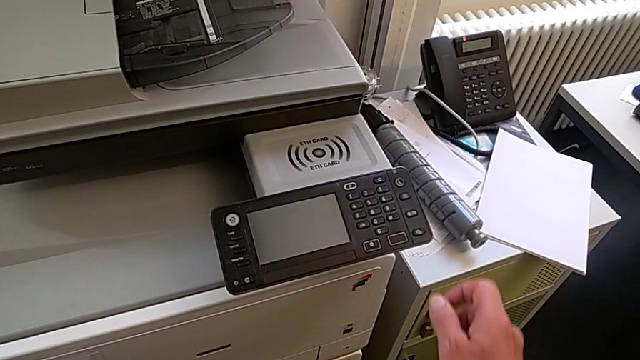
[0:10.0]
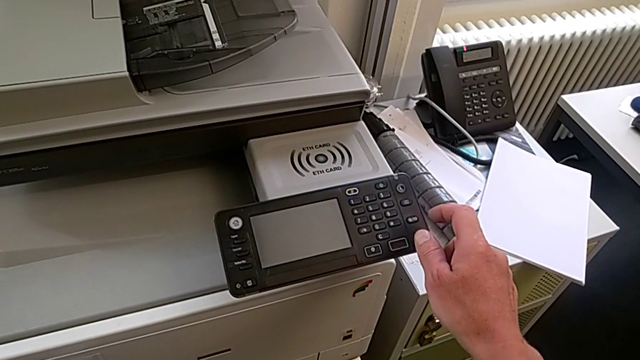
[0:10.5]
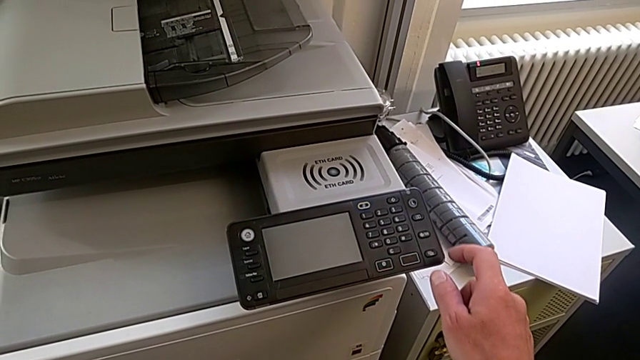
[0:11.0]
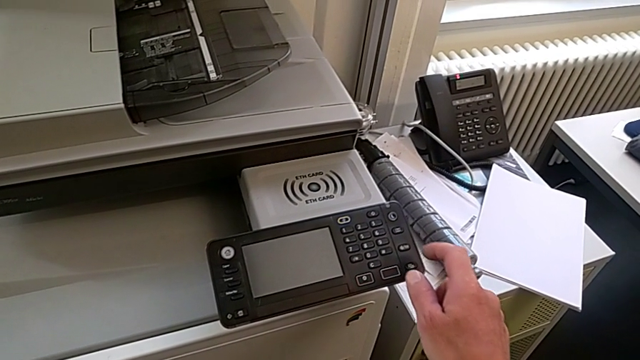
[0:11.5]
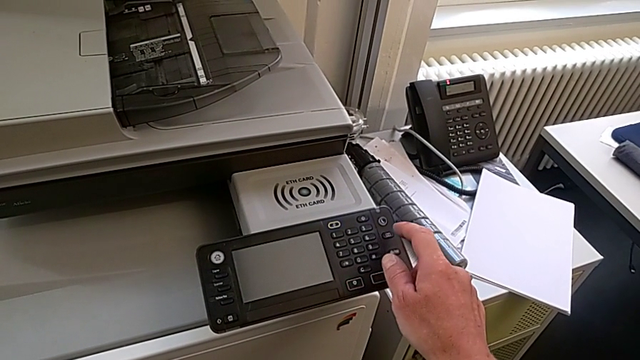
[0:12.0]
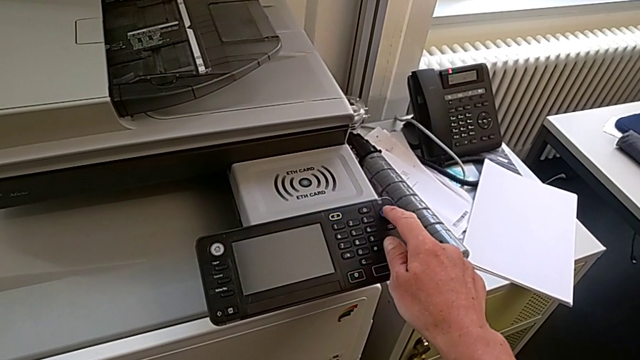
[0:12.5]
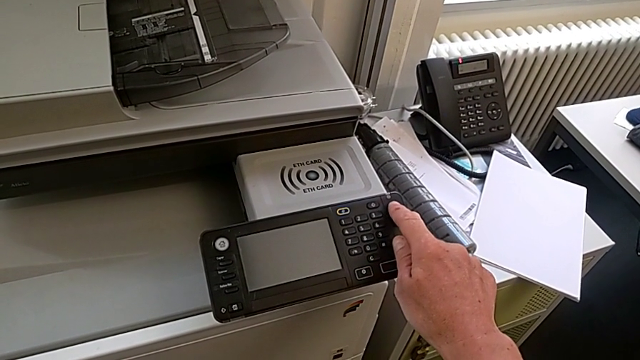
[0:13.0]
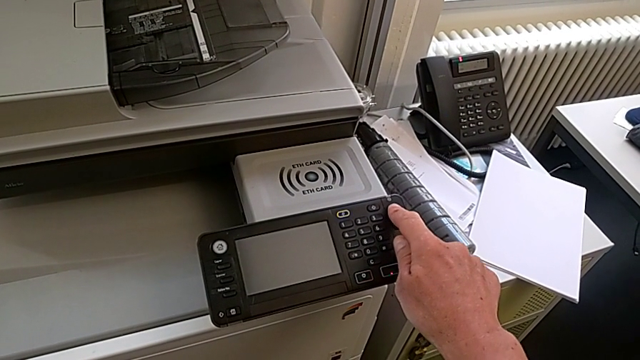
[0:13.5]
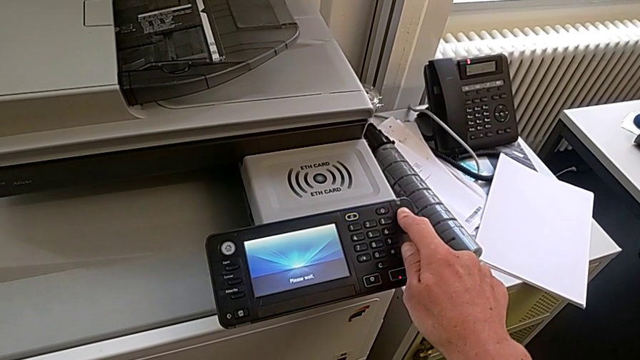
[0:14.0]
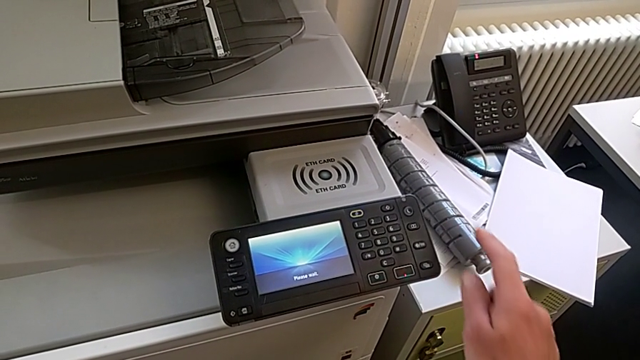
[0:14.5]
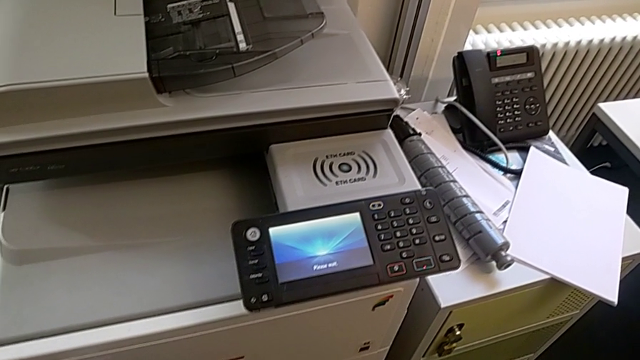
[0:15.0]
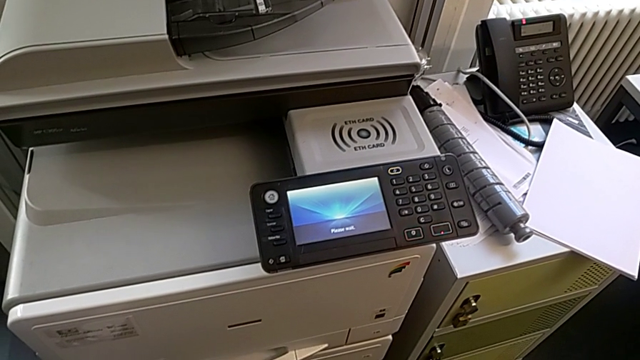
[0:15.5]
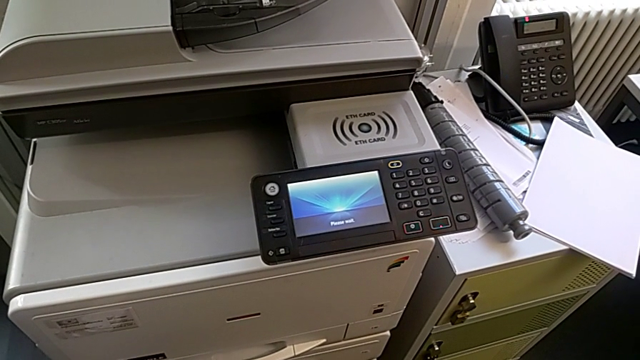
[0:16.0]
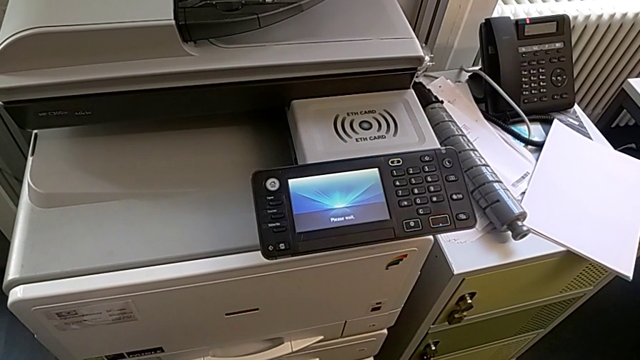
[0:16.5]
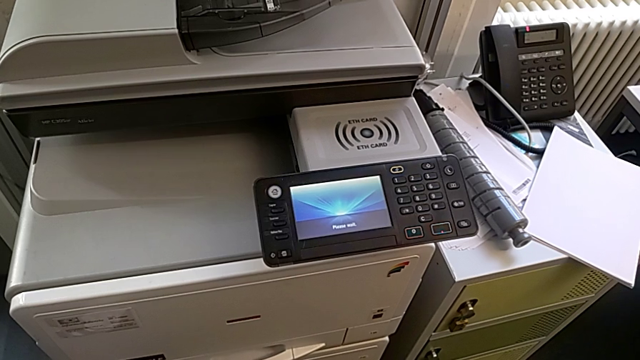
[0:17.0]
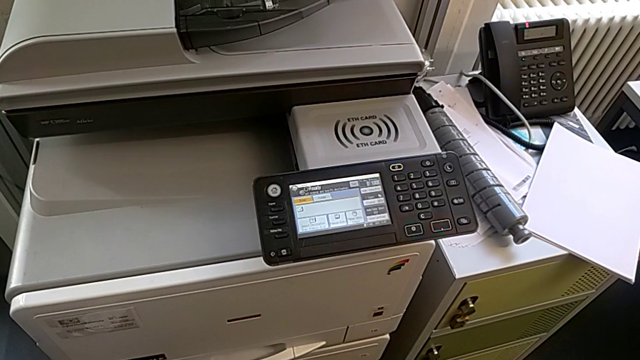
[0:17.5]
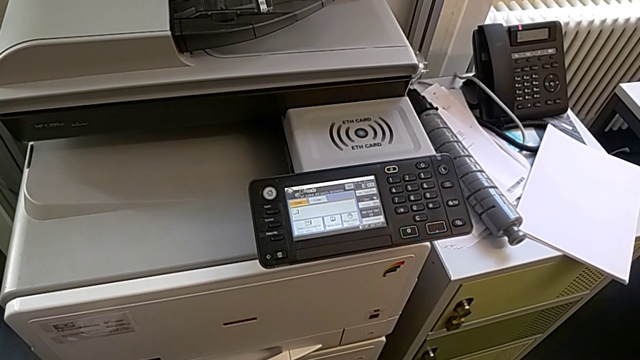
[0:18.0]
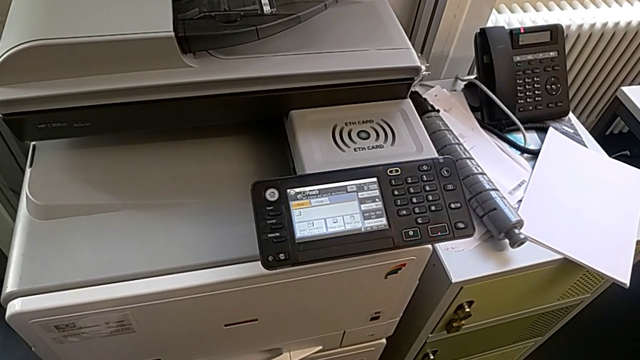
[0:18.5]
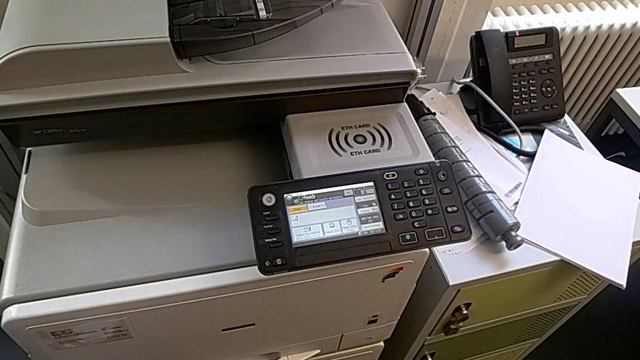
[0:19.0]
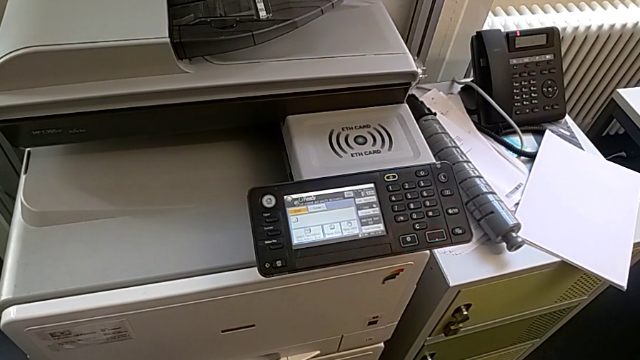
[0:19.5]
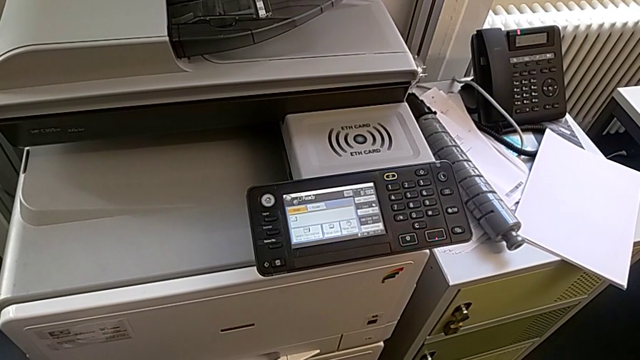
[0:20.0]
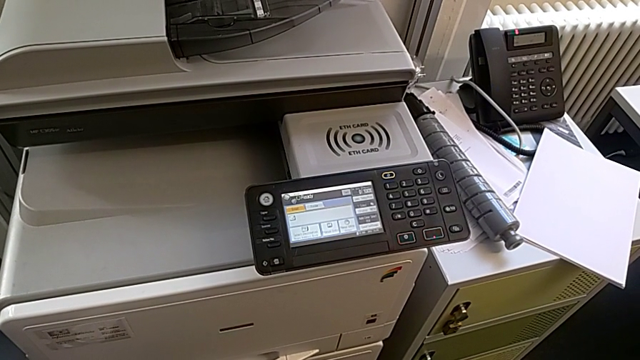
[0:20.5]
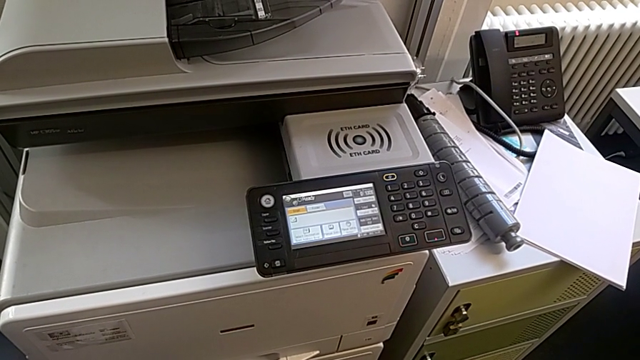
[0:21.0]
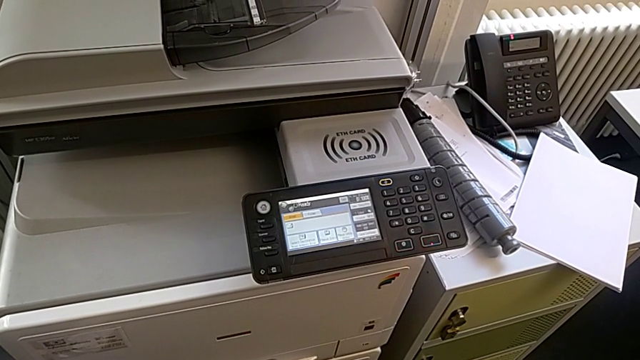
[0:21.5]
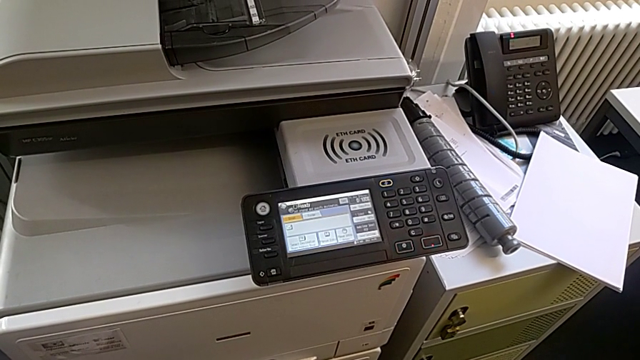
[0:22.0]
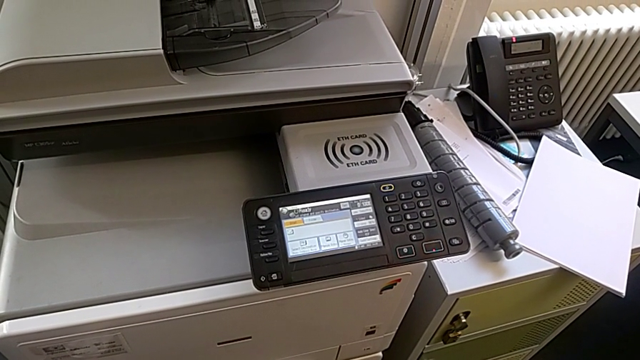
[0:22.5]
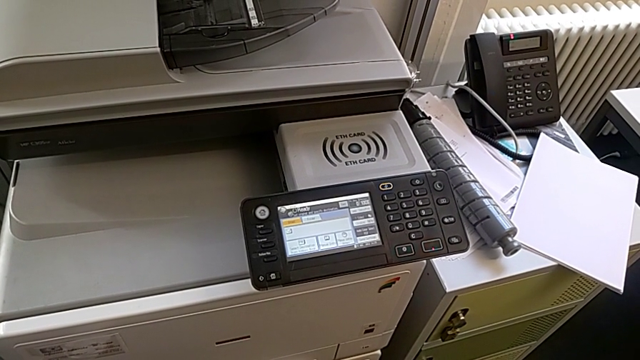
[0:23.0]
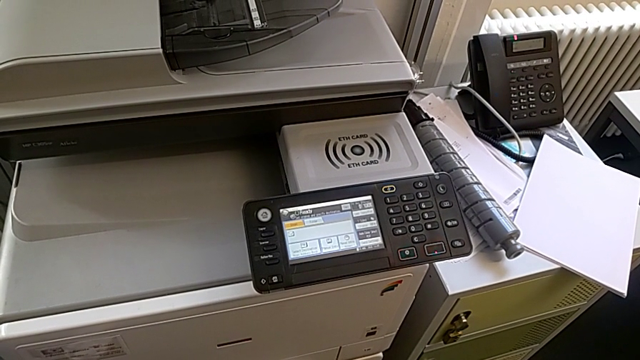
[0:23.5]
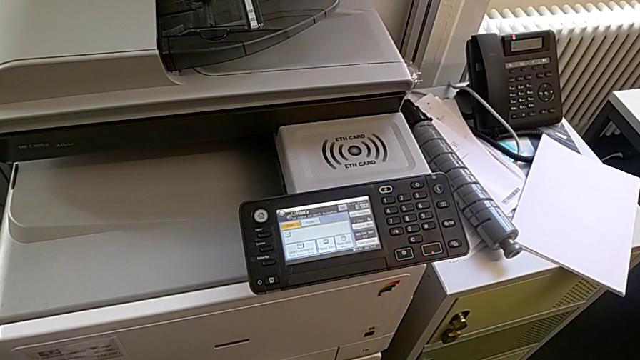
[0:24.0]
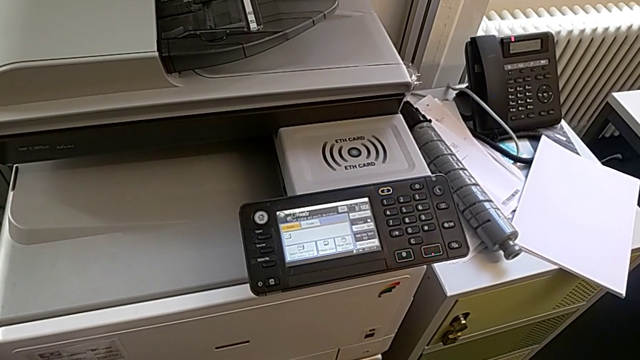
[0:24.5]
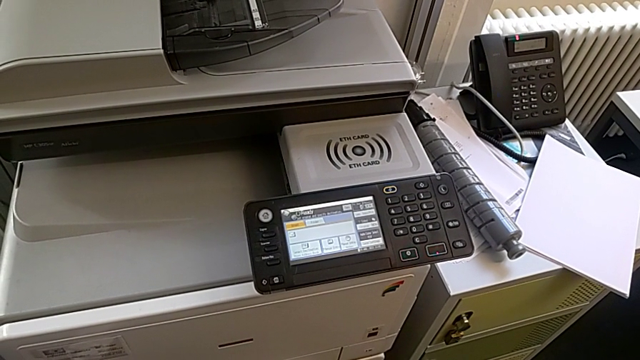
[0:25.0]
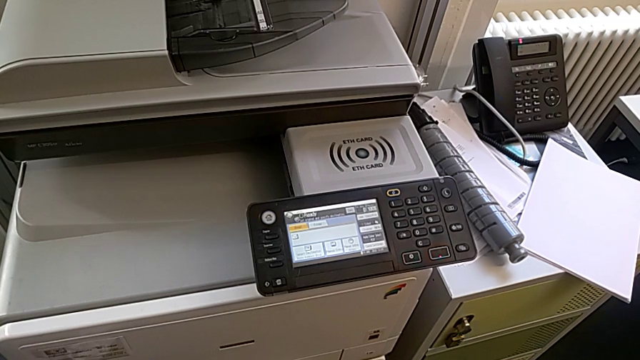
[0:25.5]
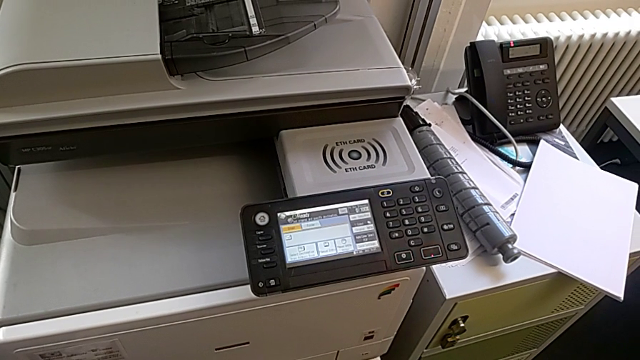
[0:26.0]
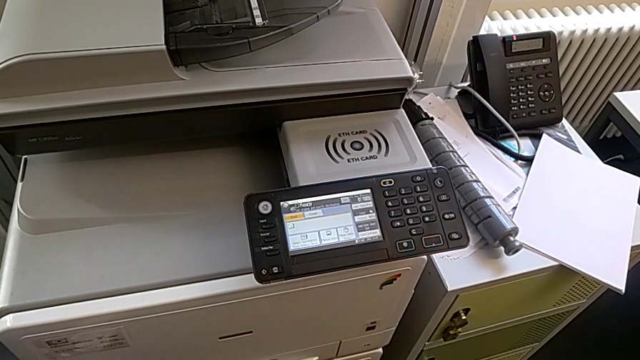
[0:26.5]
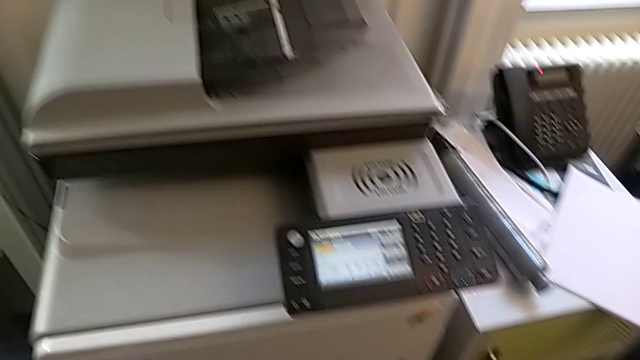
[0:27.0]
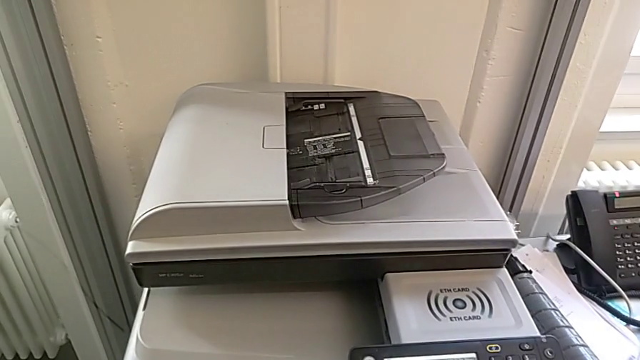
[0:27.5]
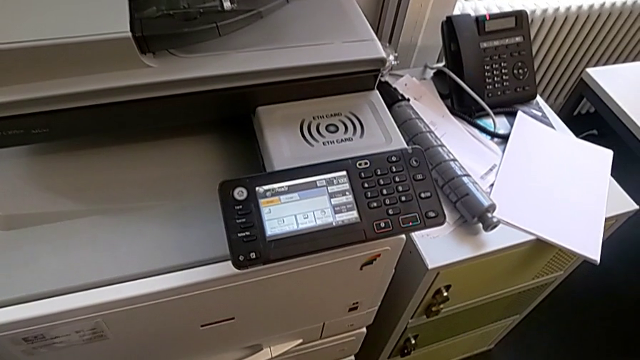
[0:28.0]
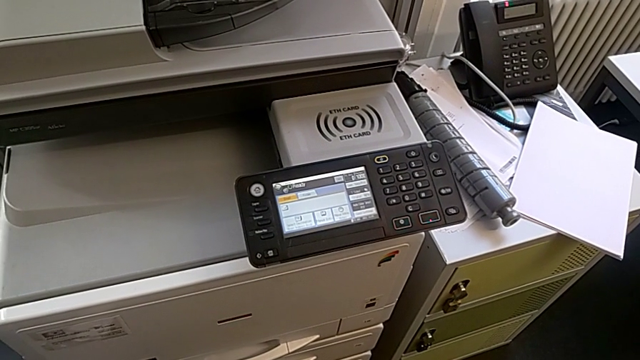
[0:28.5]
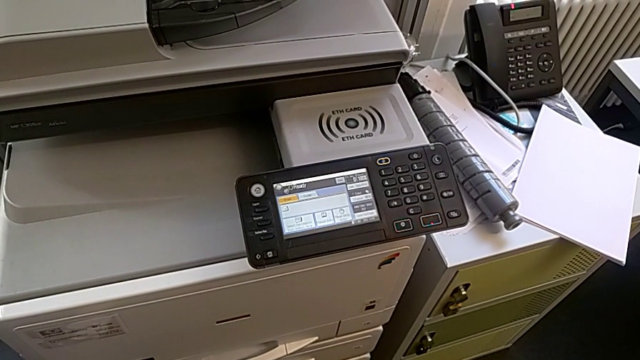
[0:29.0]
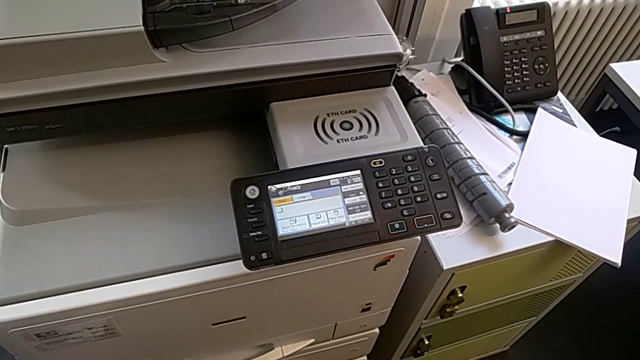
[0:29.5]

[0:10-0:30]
The camera wearer turns on the printer. They approach the purple button and press it.

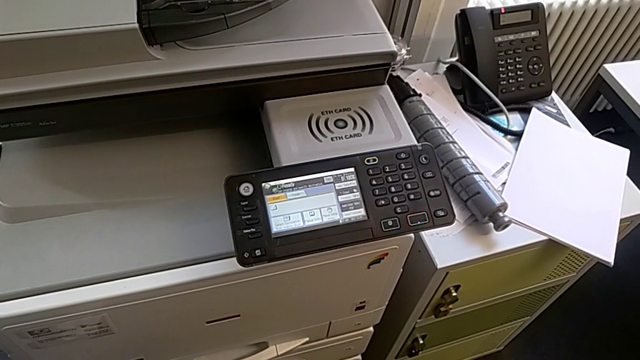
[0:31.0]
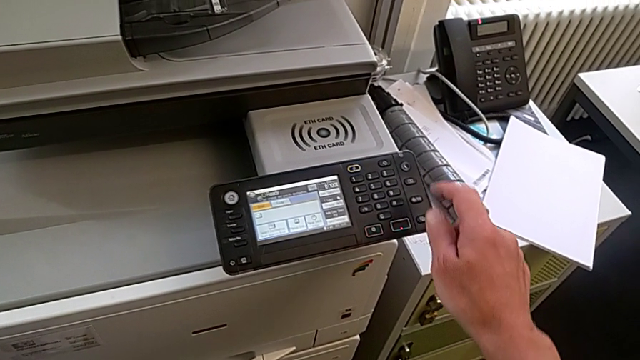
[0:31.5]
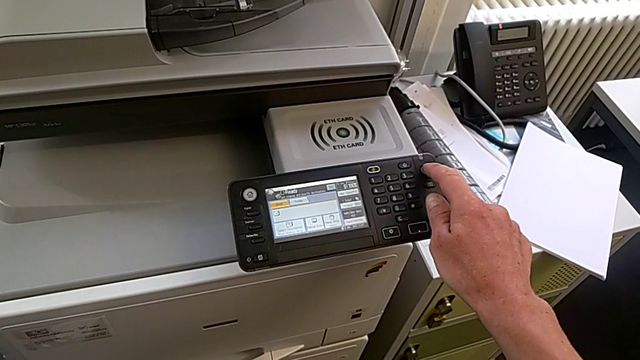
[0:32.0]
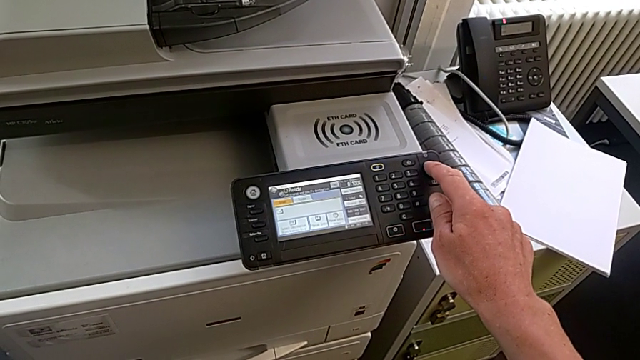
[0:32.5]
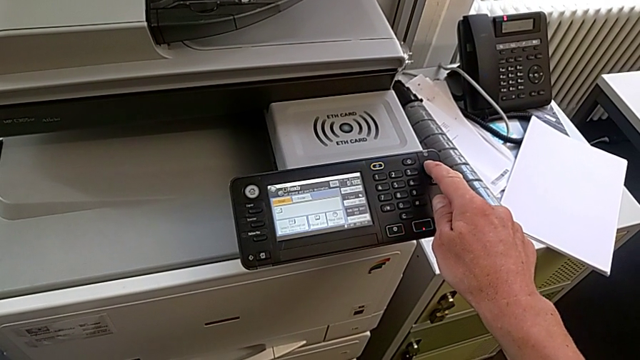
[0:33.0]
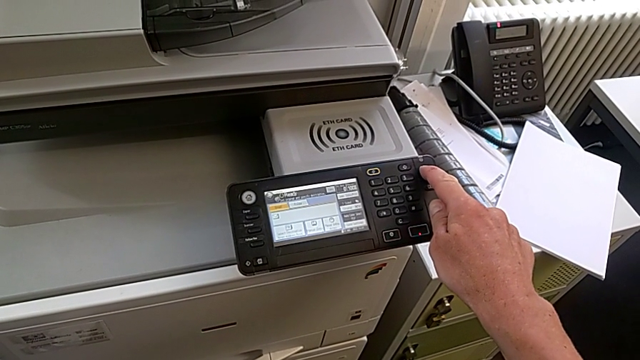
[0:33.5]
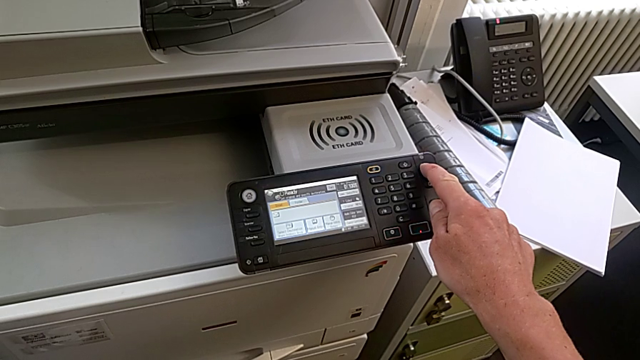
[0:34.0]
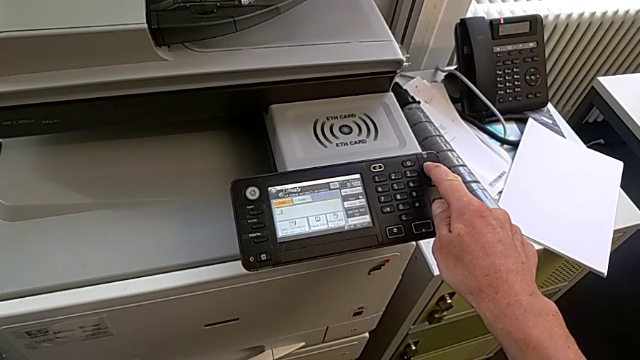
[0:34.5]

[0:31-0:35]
The camera wearer is turning off the printer. They press the button.
